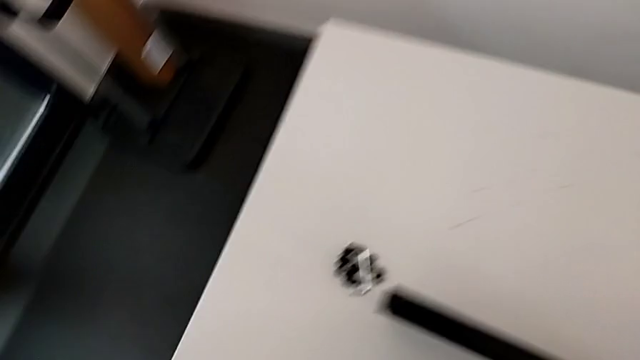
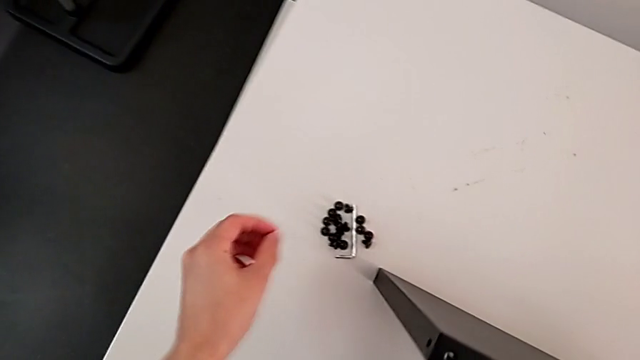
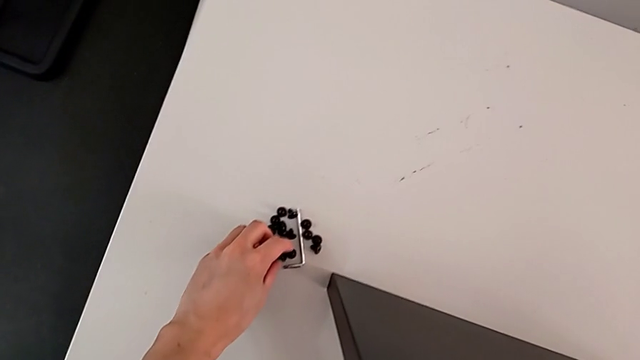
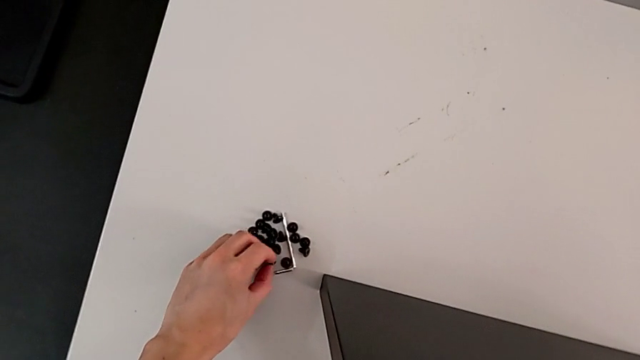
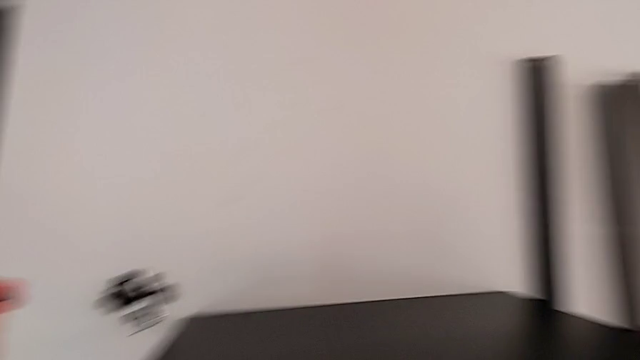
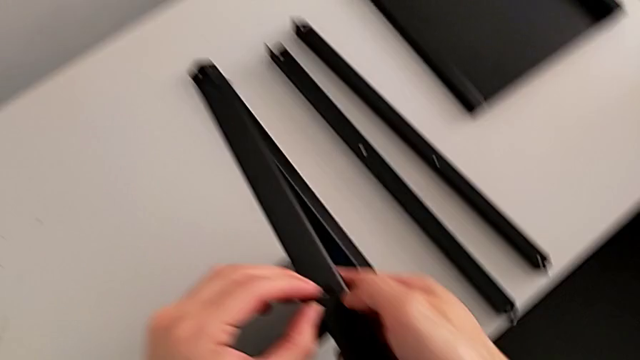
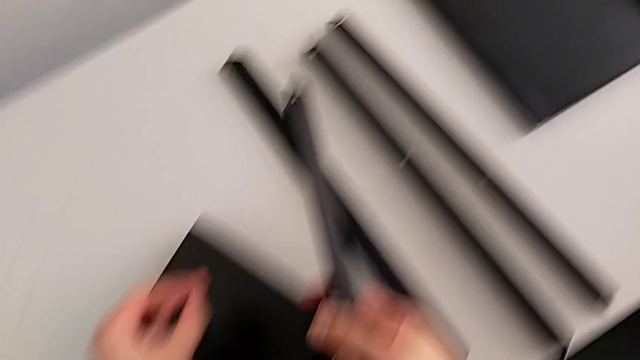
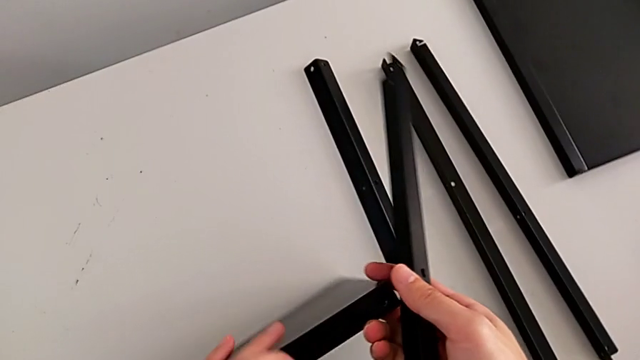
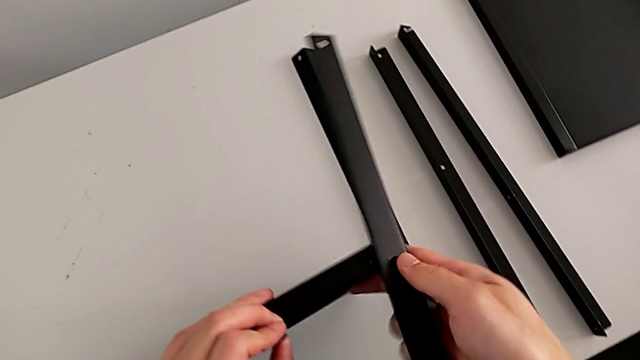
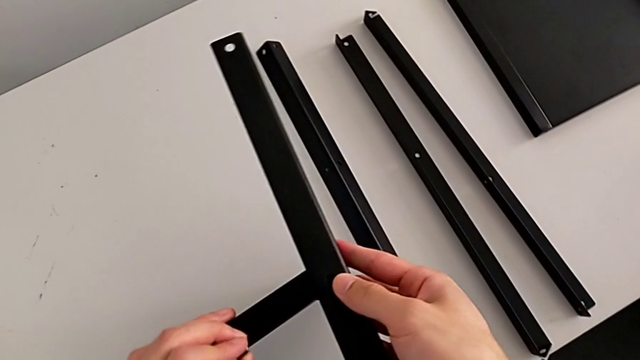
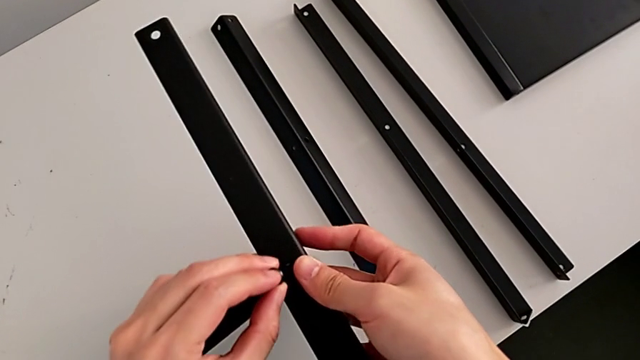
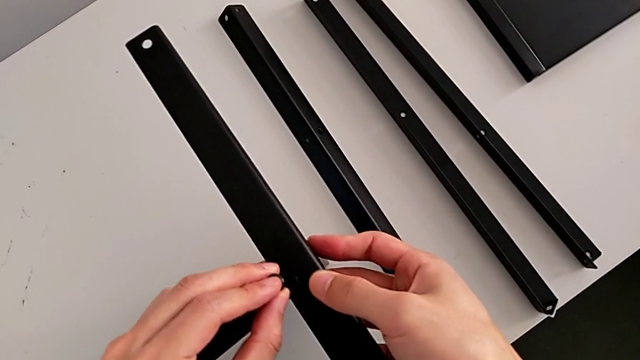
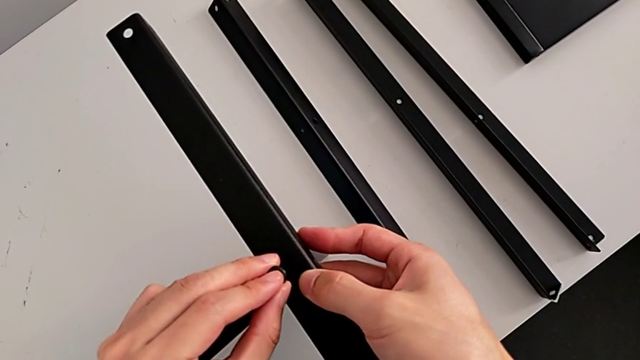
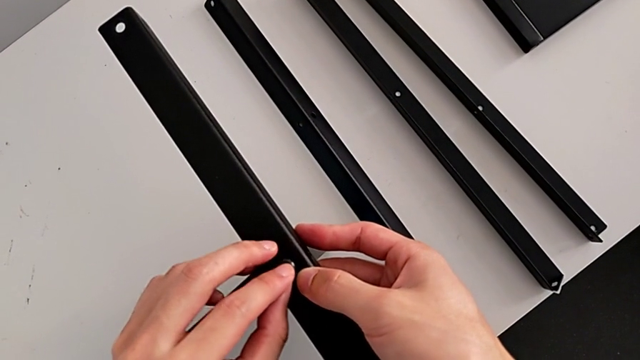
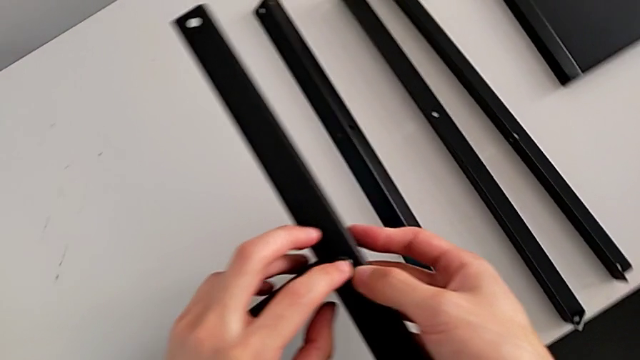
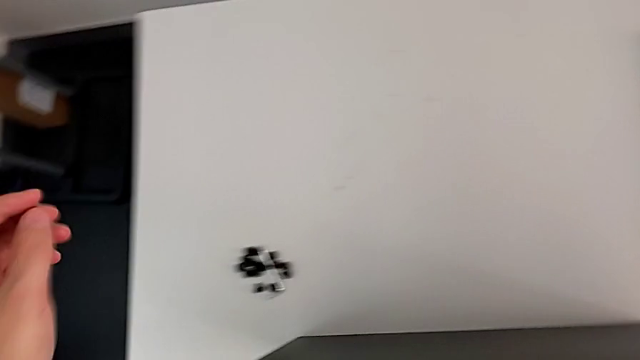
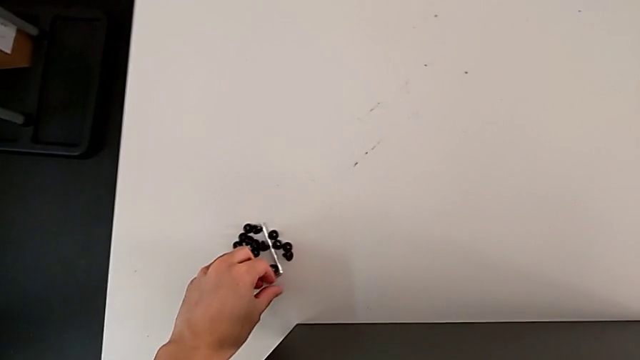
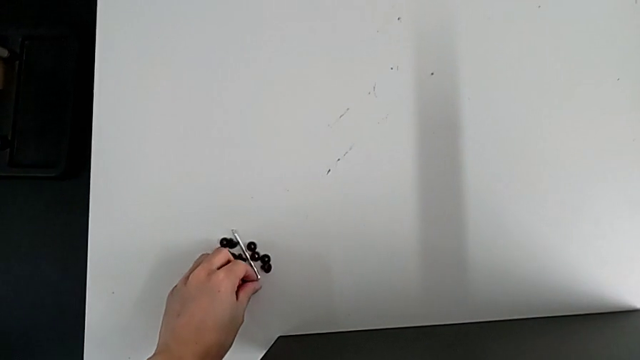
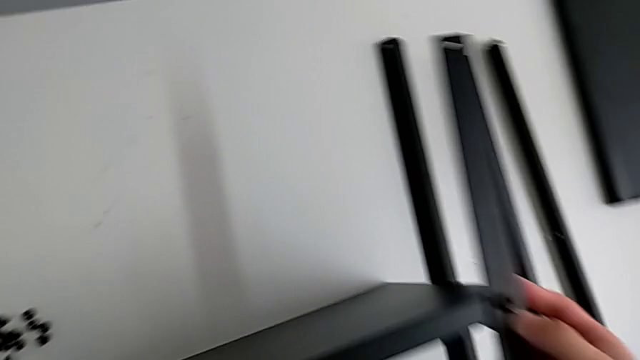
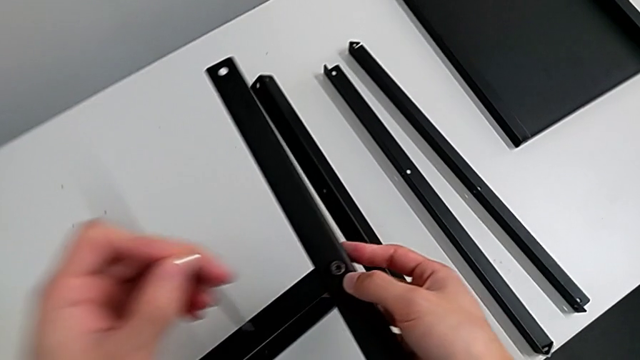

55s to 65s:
The camera wearer is screwing the first leg of the shelf. They approach the hex socket head, grab it, approach the first leg, wrongly slide the tray, which slides accidentally, align the first leg and insert the hex socket head. They approach the Allen wrench, grab it and approach the hex socket head.

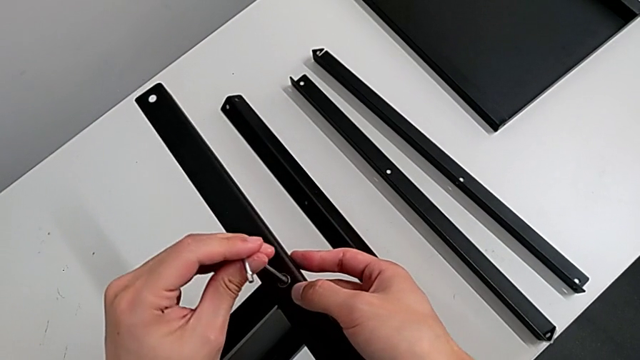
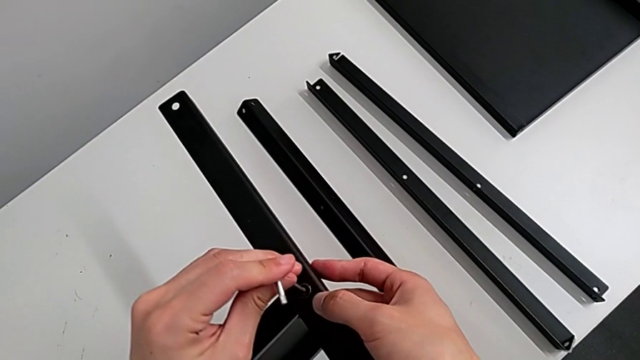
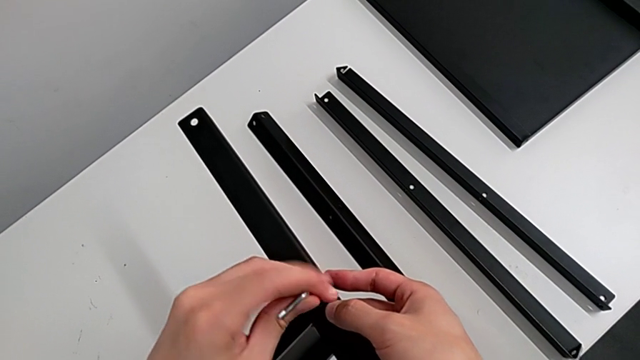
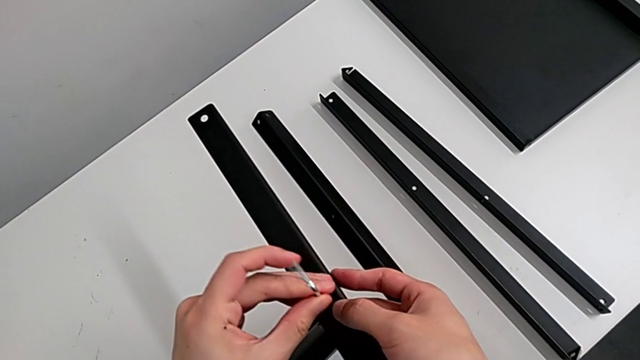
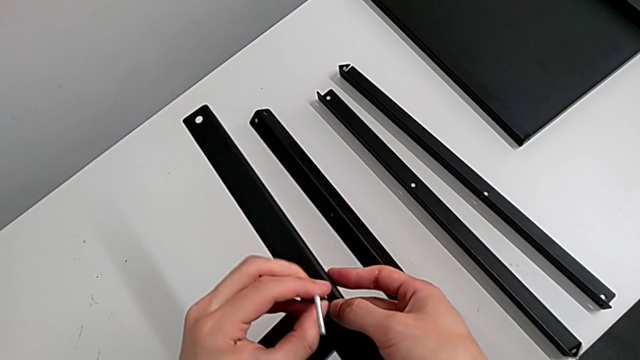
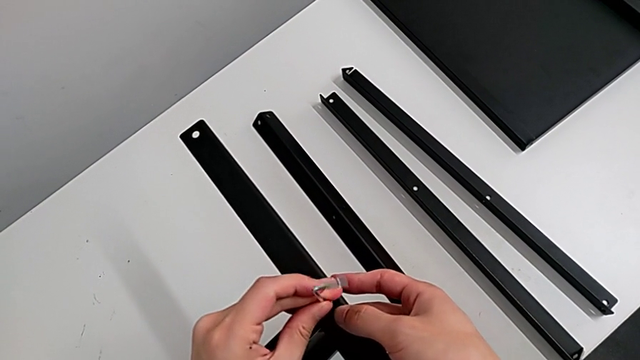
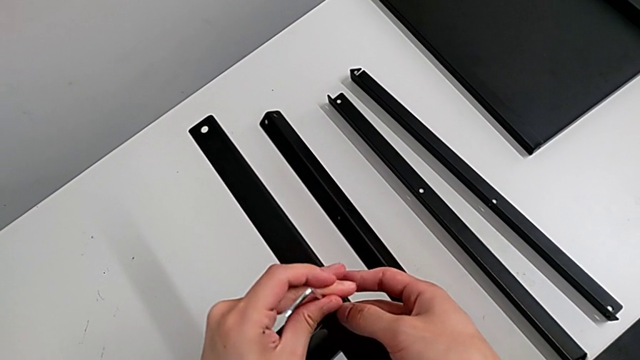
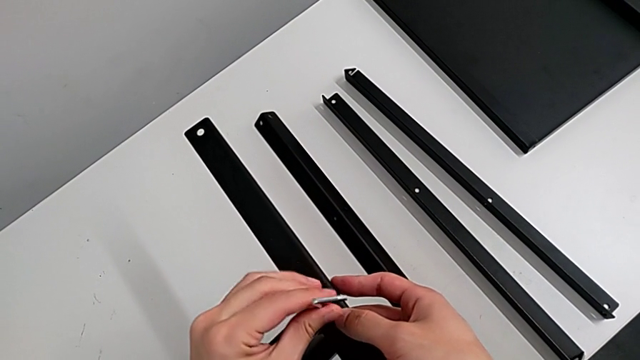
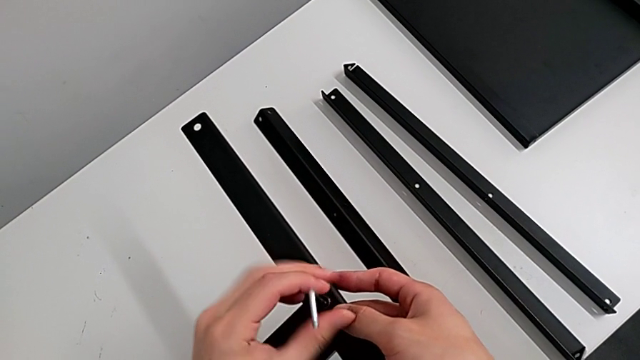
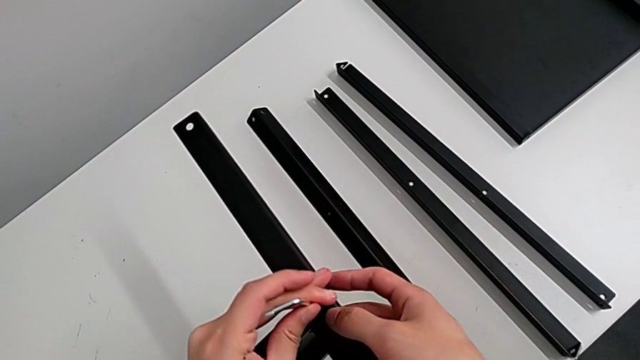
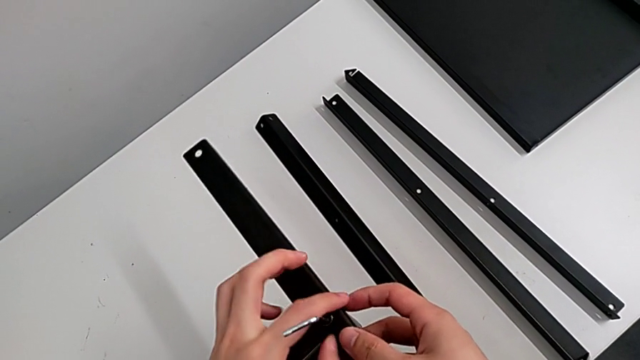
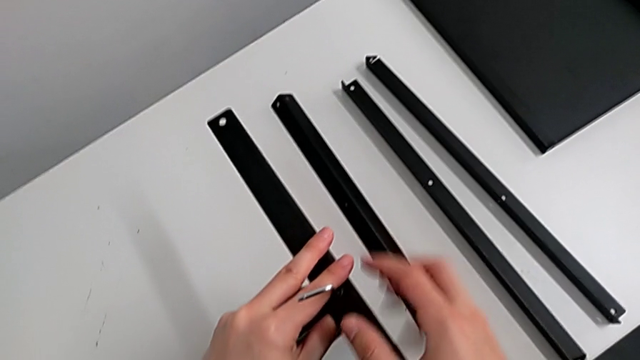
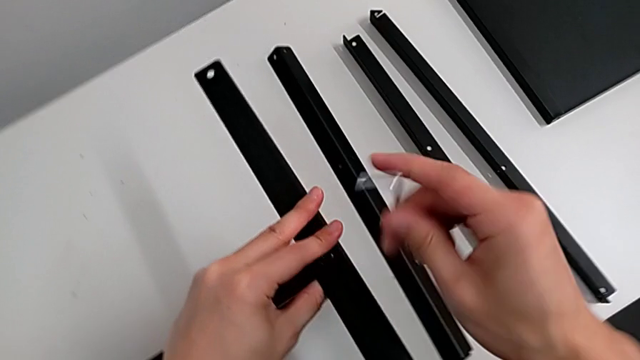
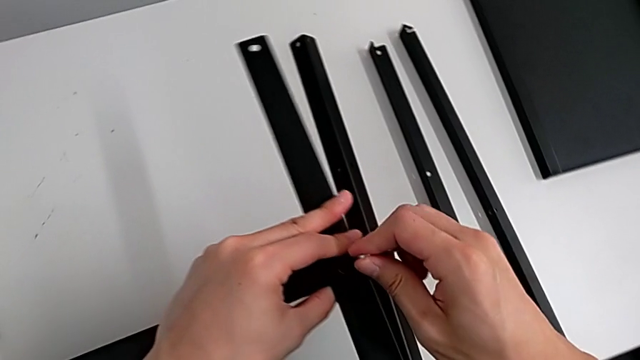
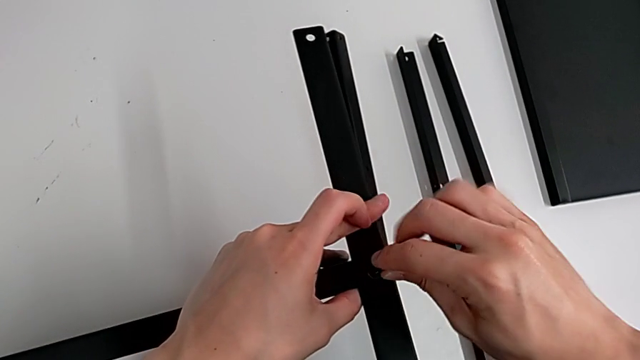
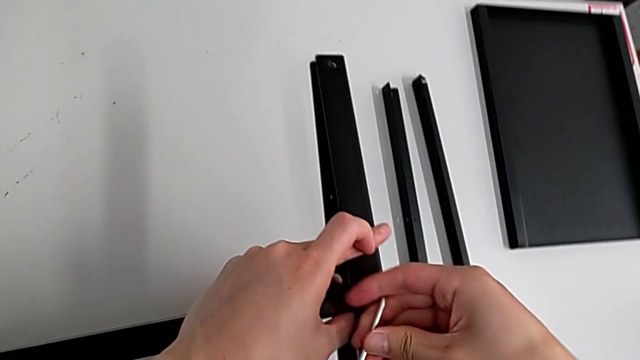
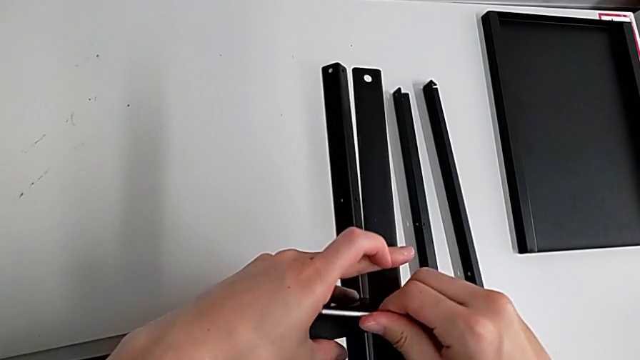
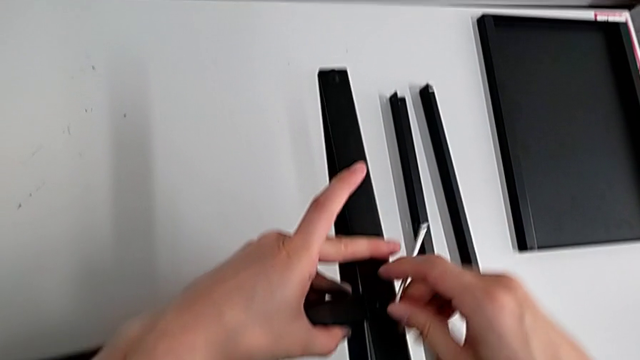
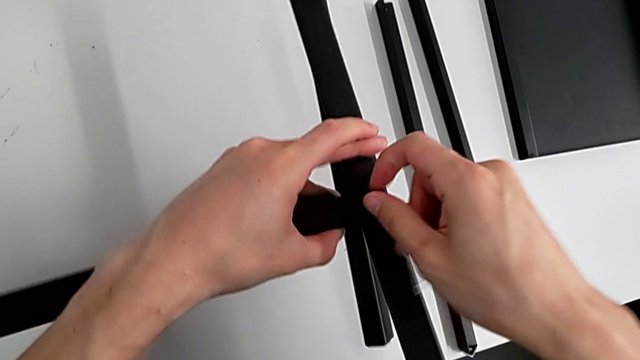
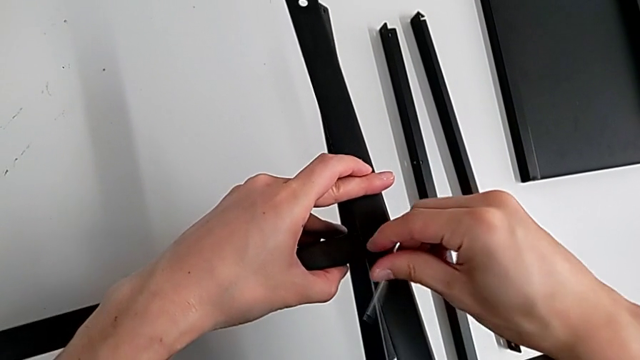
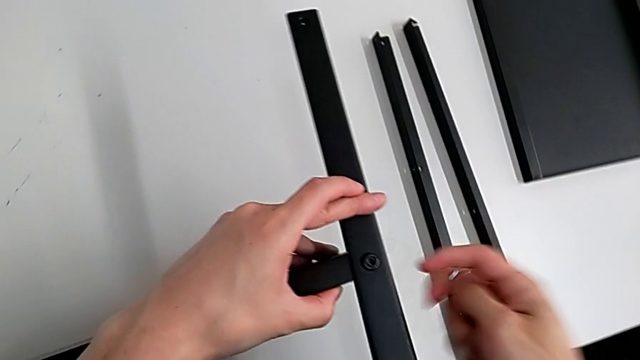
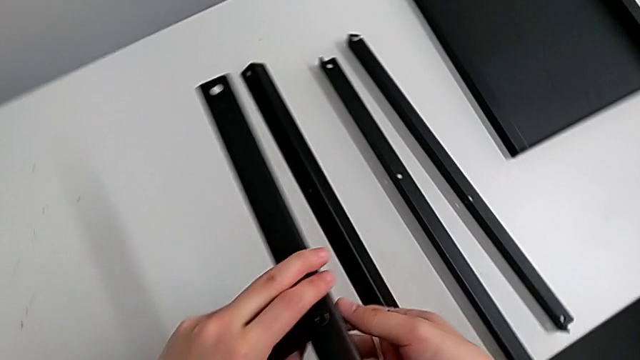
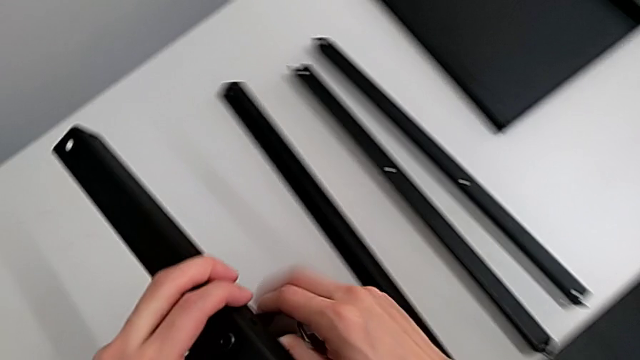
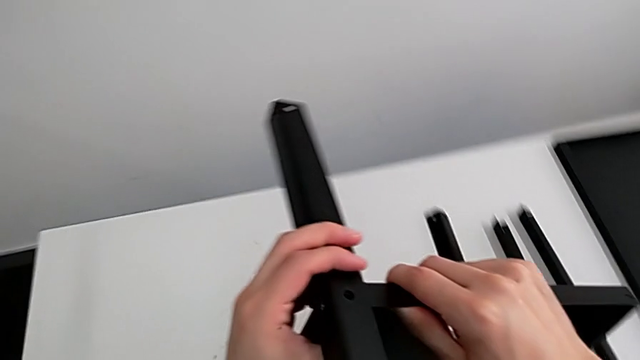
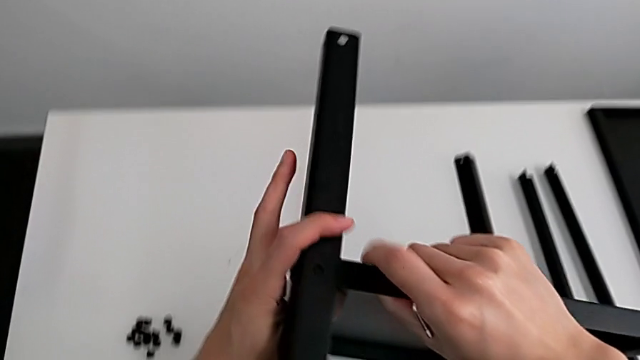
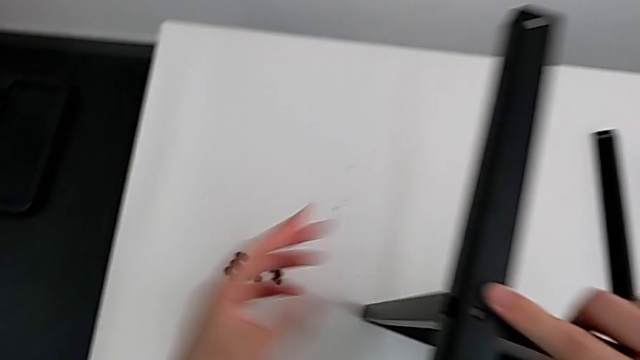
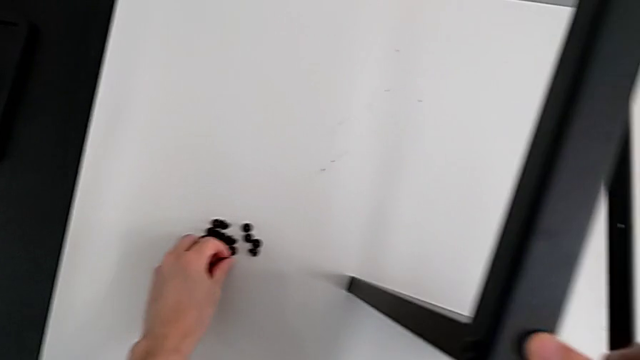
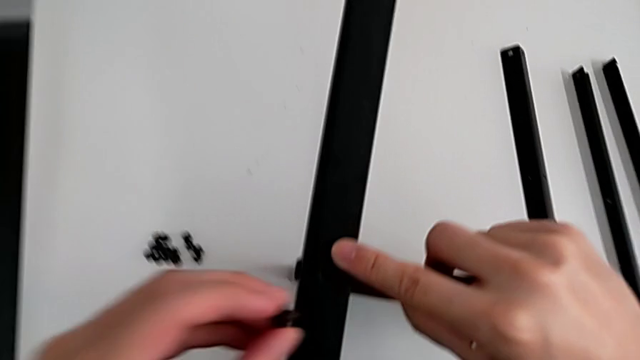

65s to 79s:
The camera wearer is screwing the first leg of the shelf. They insert the Allen wrench, screw the hex socket head with the left hand, withdraw the Allen wrench with the right hand, insert it, screw the hex socket head and withdraw the Allen wrench. They grab the nightstand, rotate it, place it, approach the hex socket head, grab it and approach the first leg.
